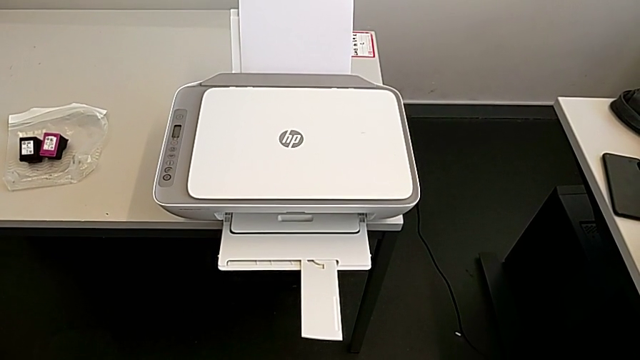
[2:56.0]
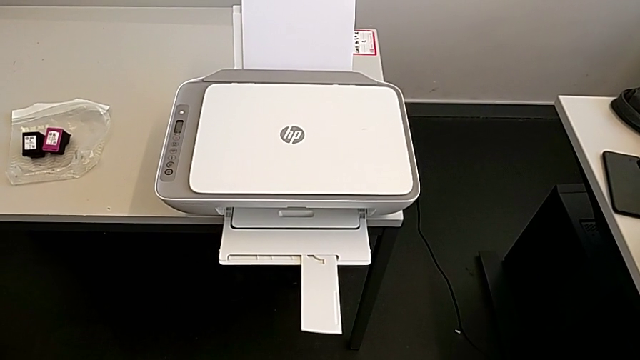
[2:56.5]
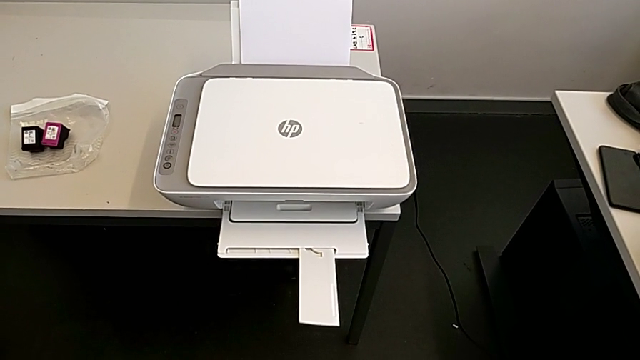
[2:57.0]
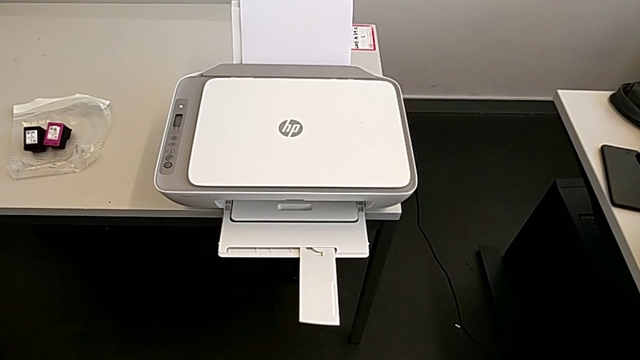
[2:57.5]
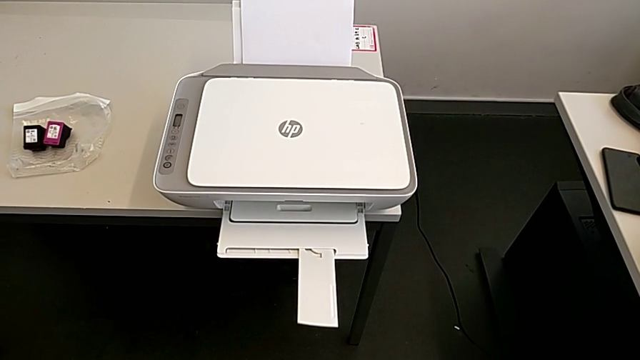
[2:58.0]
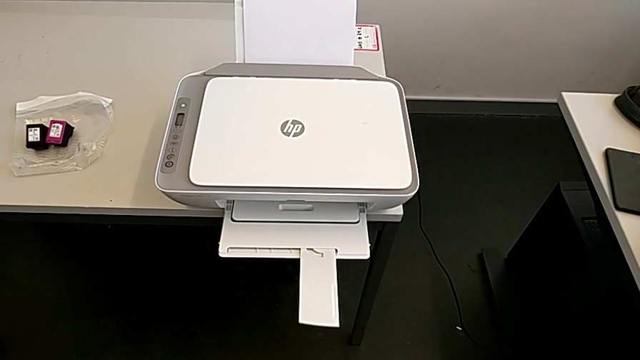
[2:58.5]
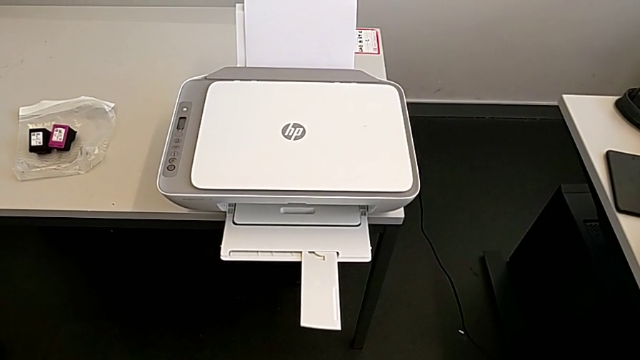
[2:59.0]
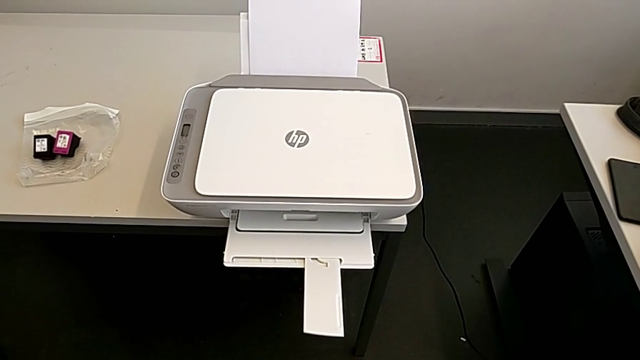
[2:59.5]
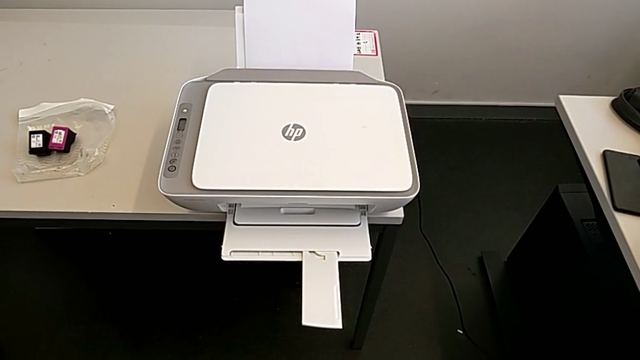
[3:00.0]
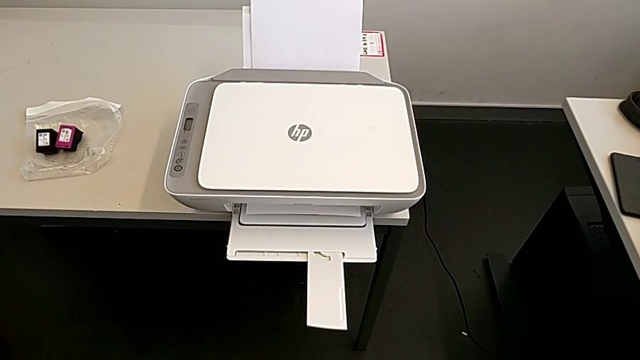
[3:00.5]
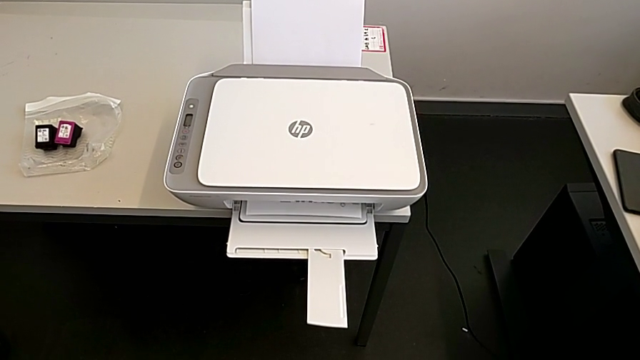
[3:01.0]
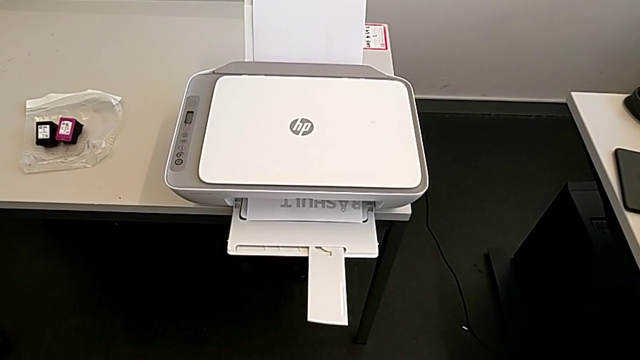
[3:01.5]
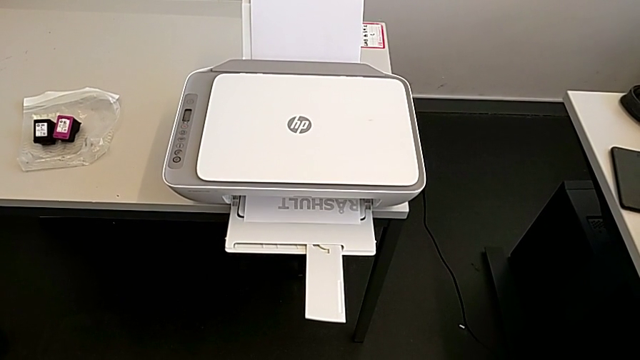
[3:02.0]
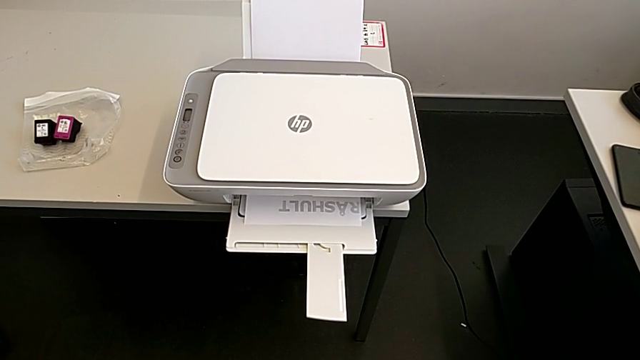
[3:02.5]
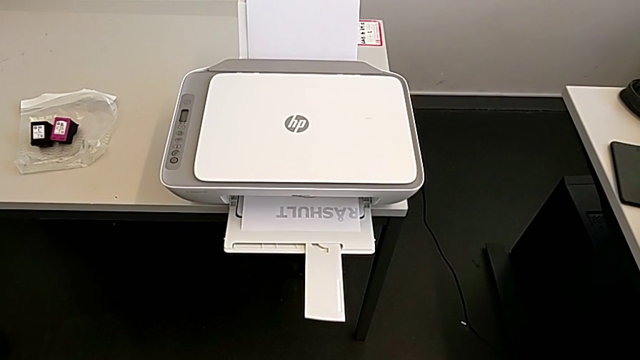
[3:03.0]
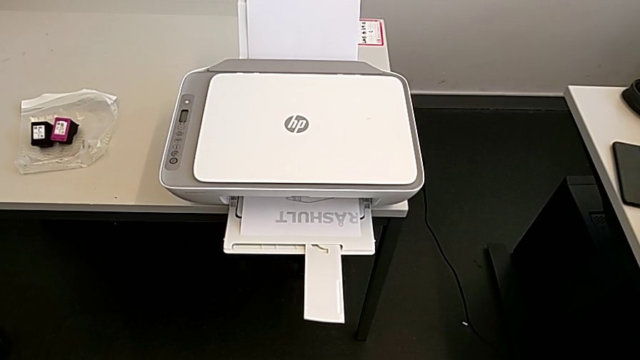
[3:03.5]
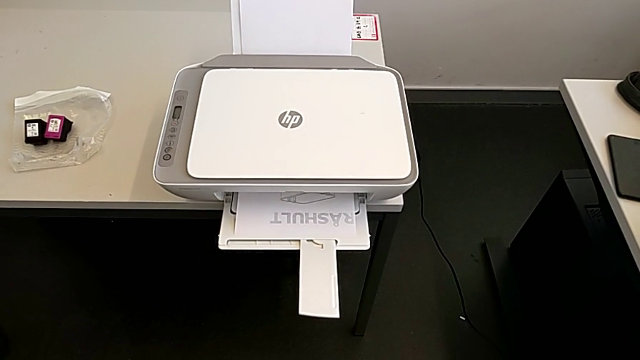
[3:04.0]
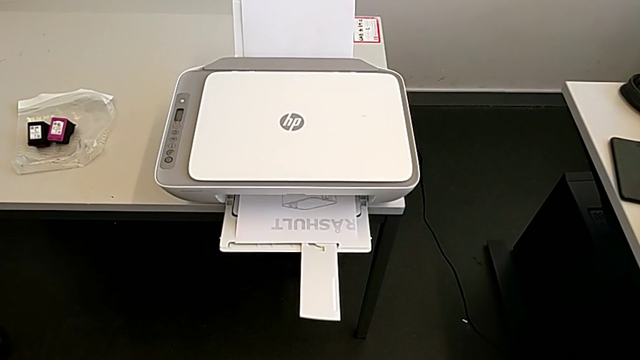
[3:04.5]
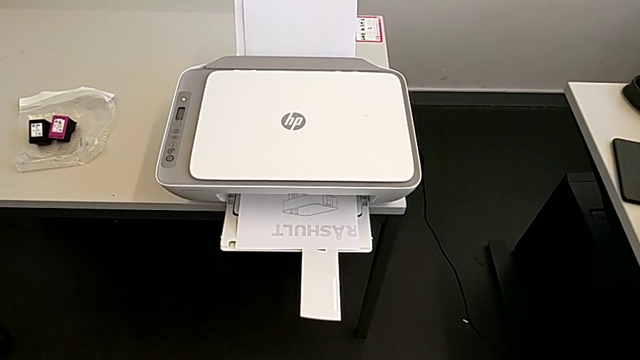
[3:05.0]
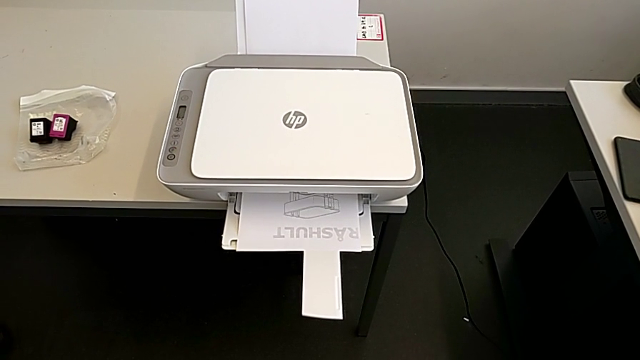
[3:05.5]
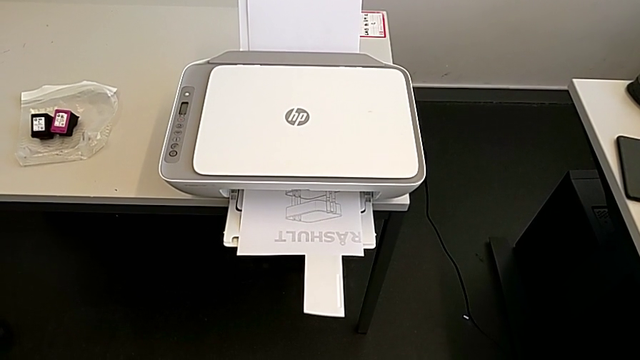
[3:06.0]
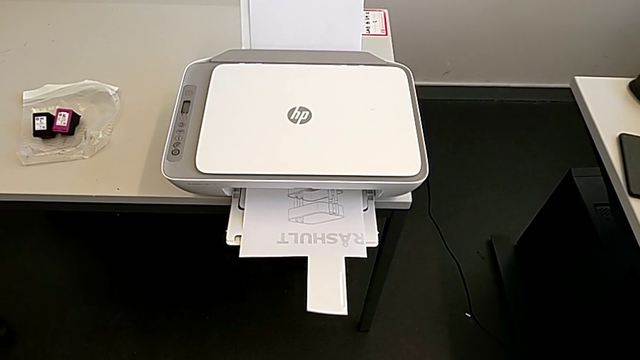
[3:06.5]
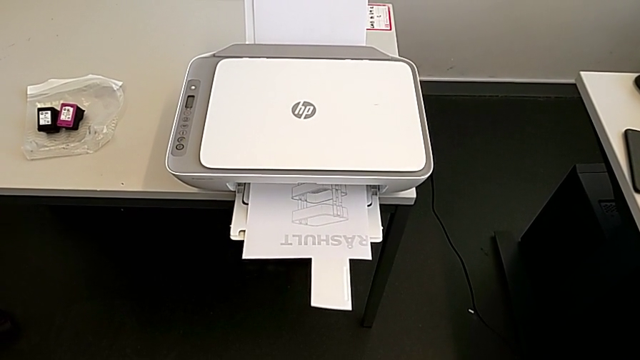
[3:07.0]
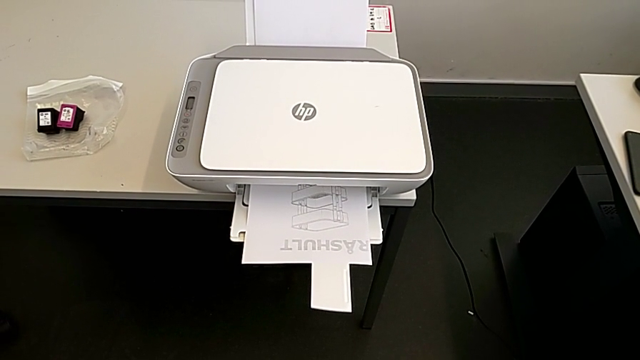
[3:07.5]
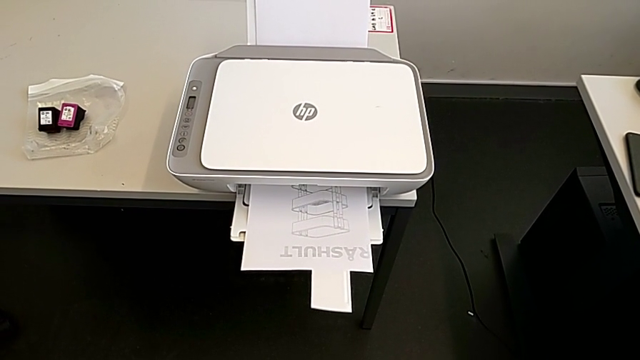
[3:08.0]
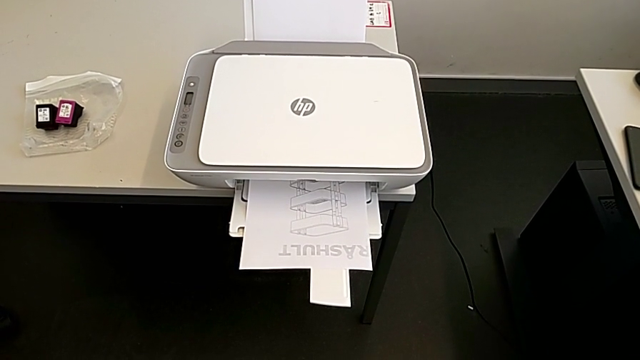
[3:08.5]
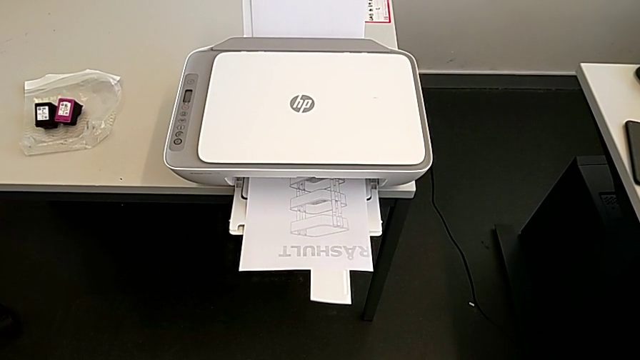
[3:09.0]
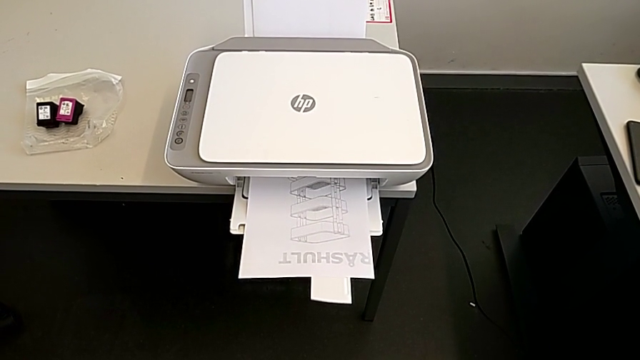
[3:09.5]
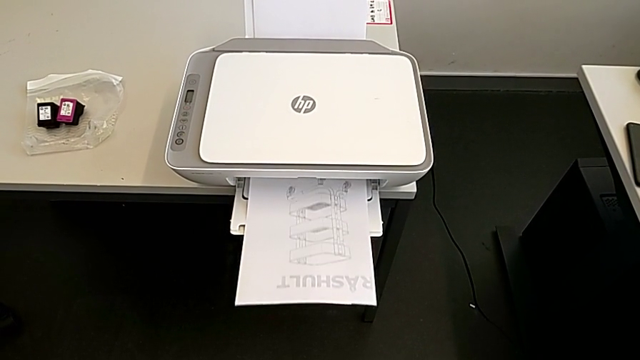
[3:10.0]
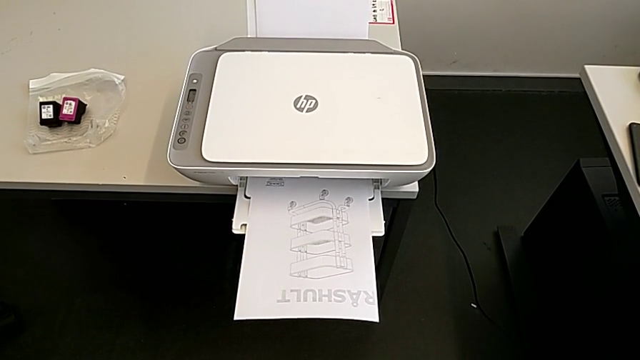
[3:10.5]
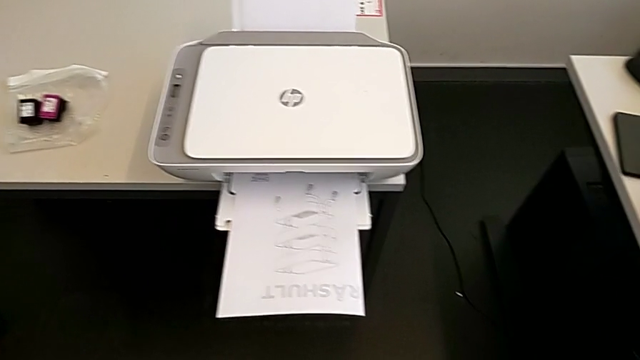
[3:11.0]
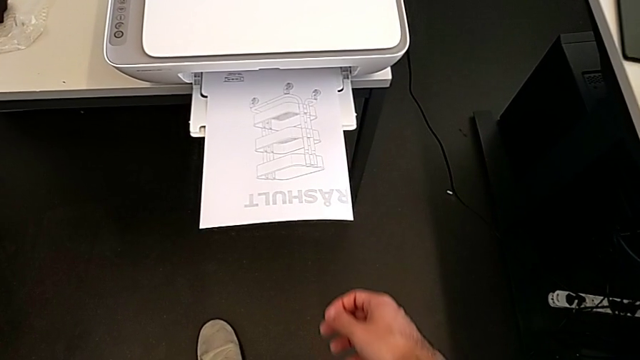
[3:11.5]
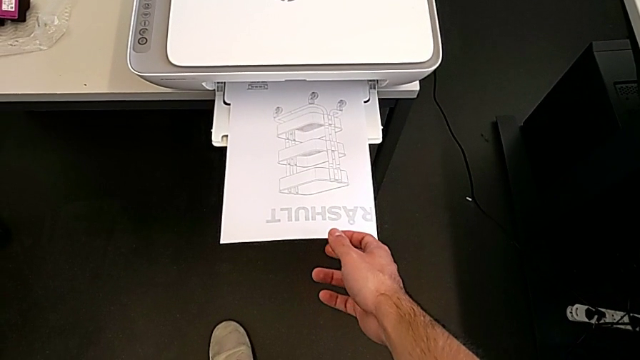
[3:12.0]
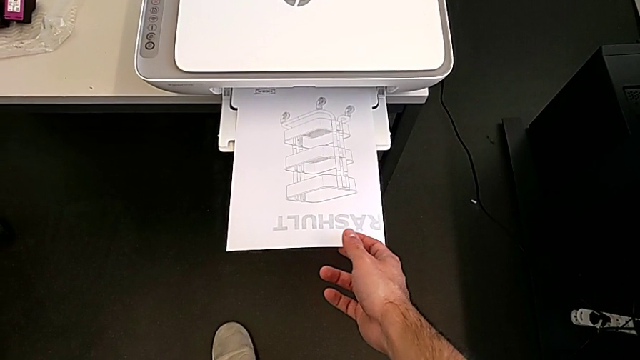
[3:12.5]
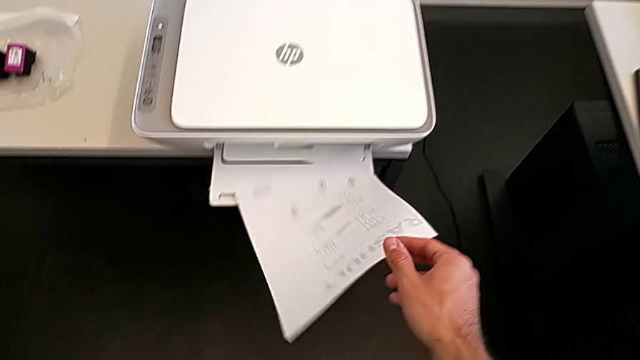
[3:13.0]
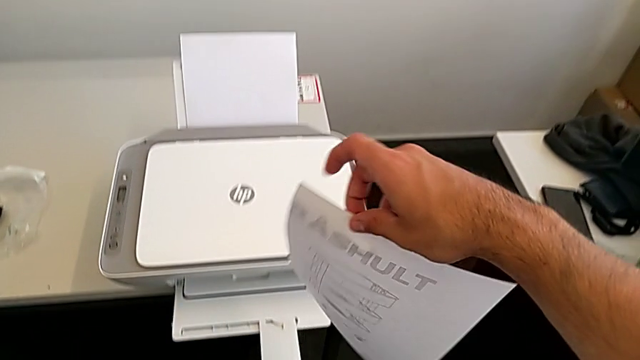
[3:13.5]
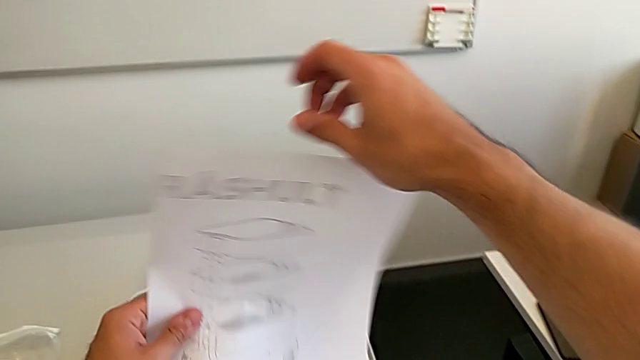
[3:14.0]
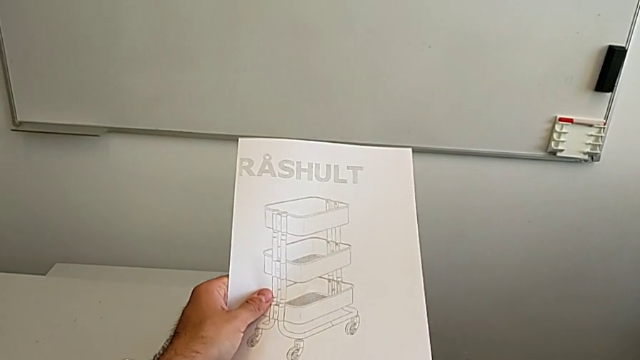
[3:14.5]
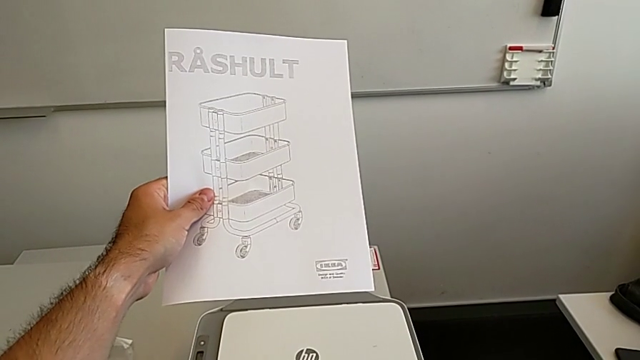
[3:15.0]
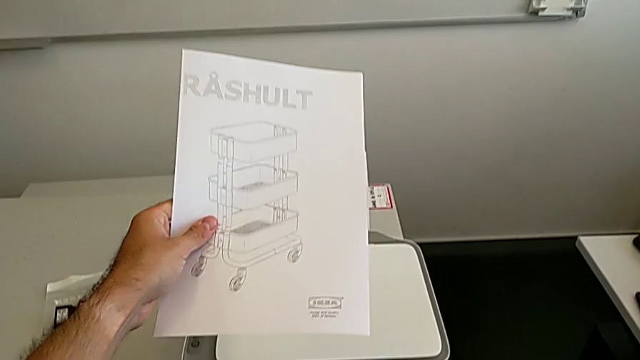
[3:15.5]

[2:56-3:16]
The camera wearer is copying the paper in black and white. They grab the paper stack and lift it.

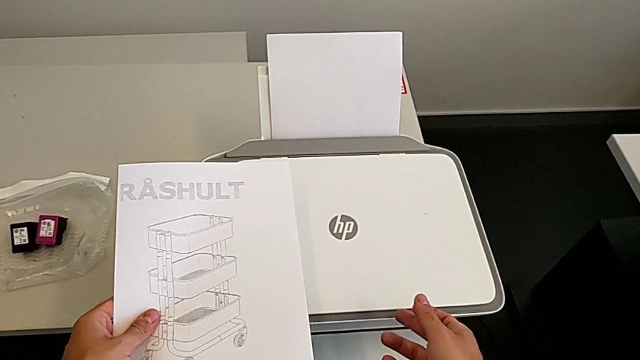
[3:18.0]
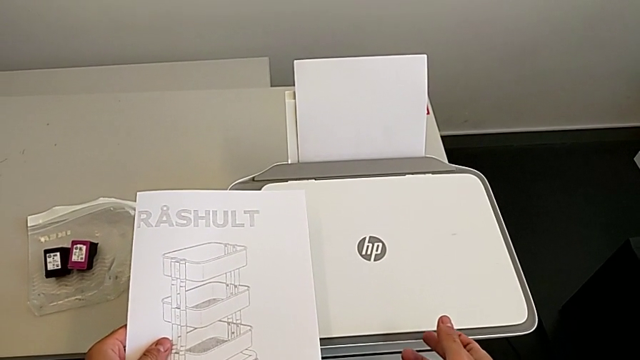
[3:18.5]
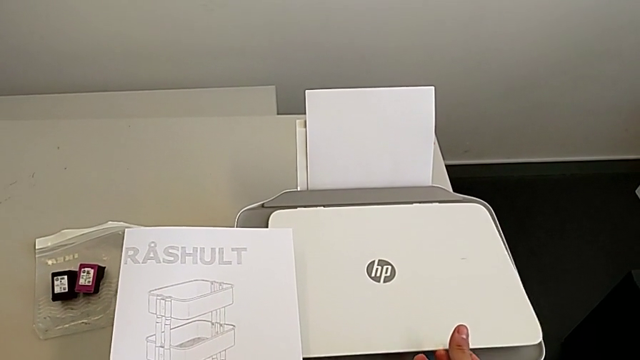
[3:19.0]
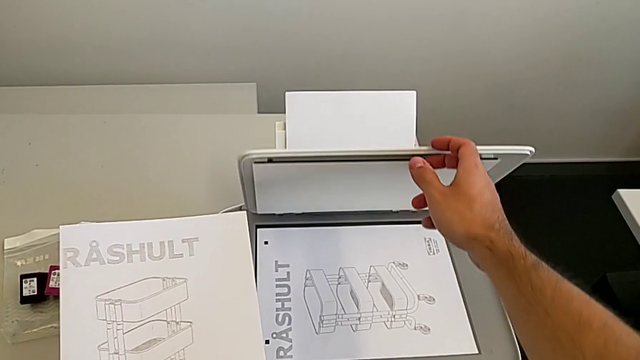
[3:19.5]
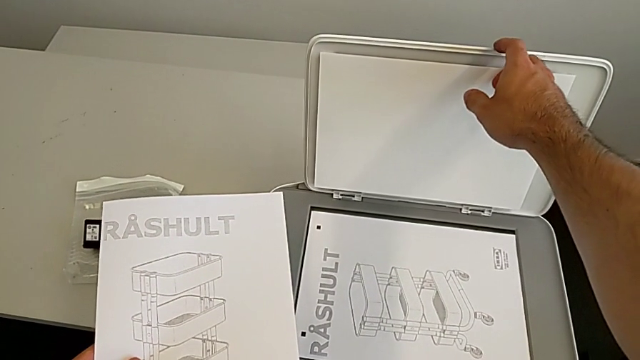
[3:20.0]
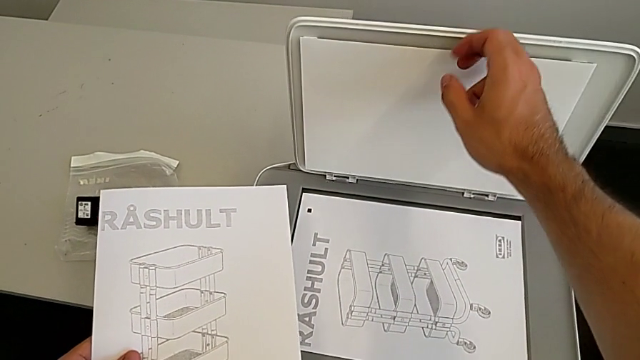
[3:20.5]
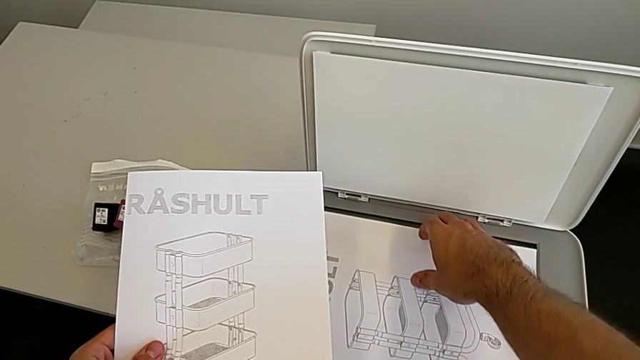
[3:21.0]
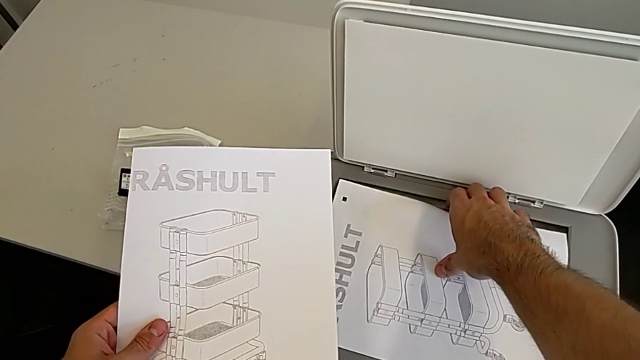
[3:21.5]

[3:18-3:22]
The camera wearer is removing the paper from inside the printer. They open the copy gate.
